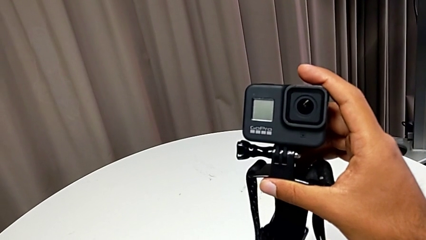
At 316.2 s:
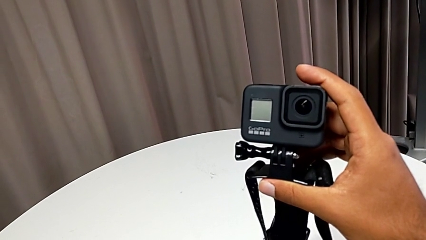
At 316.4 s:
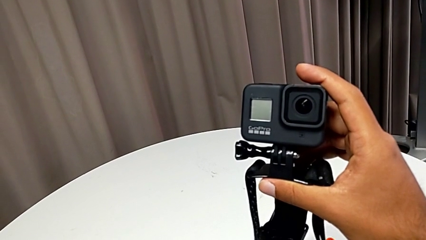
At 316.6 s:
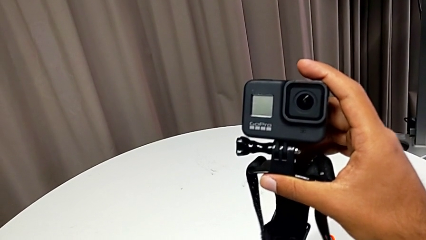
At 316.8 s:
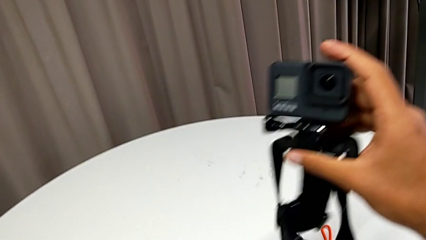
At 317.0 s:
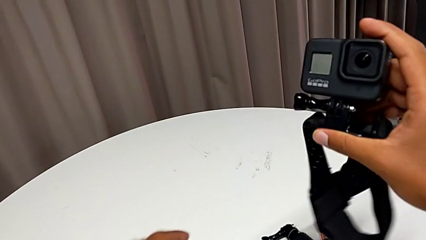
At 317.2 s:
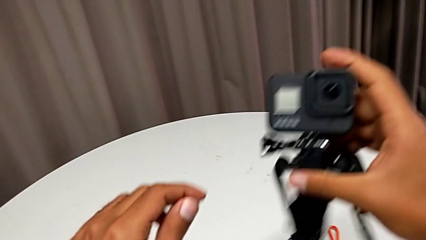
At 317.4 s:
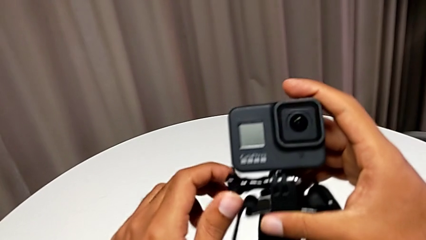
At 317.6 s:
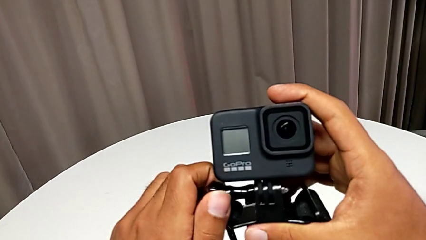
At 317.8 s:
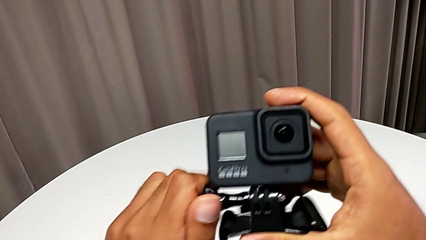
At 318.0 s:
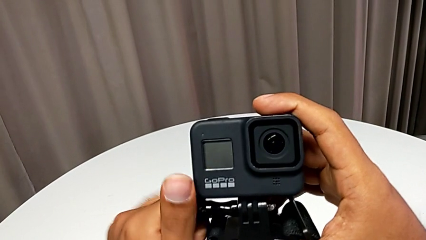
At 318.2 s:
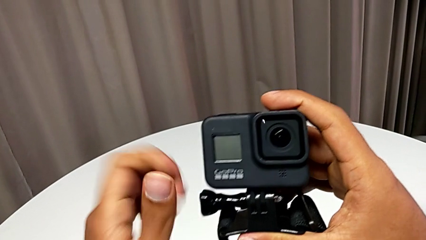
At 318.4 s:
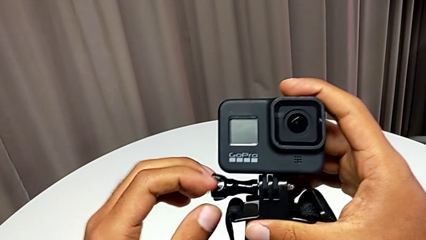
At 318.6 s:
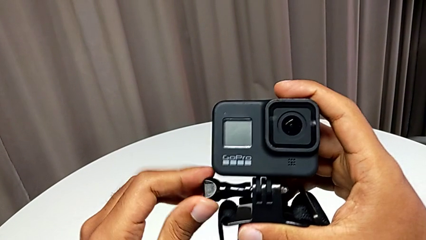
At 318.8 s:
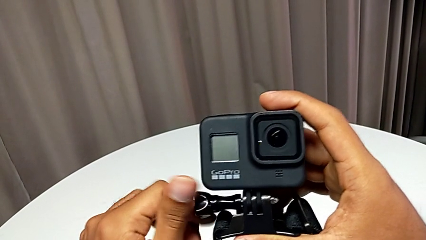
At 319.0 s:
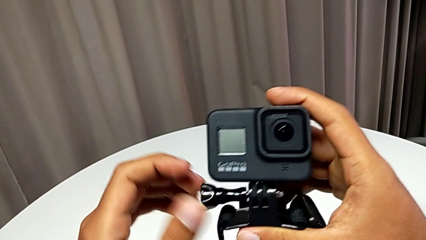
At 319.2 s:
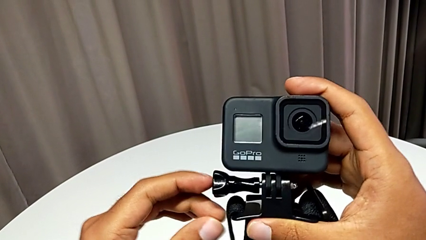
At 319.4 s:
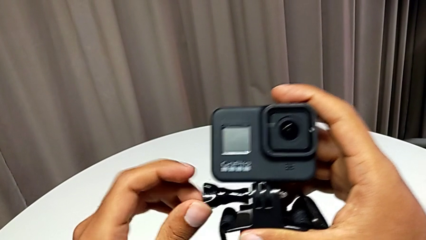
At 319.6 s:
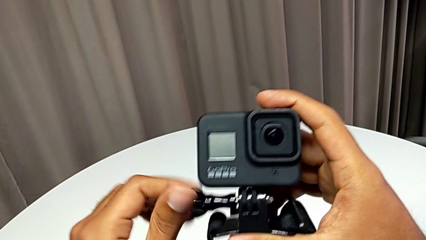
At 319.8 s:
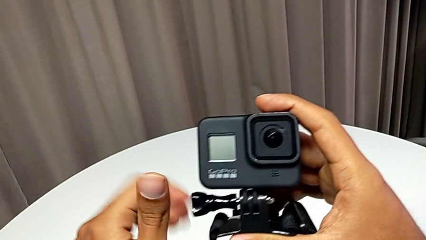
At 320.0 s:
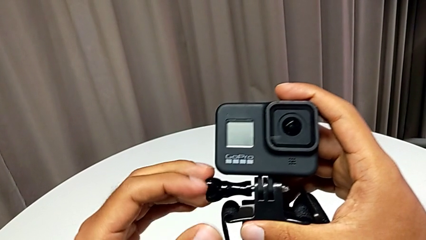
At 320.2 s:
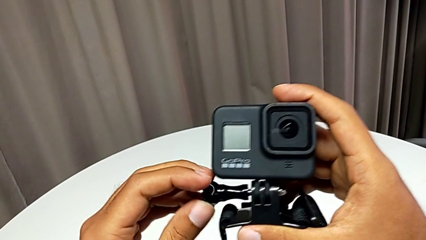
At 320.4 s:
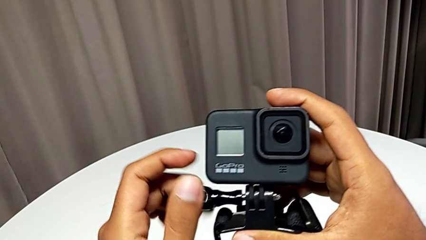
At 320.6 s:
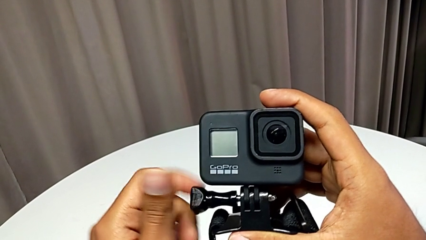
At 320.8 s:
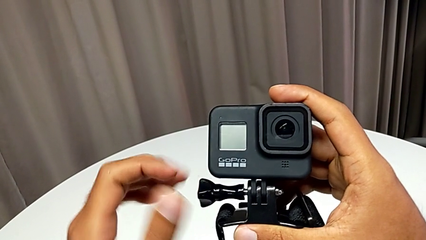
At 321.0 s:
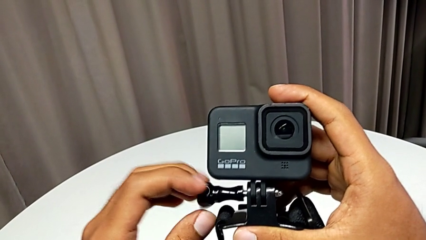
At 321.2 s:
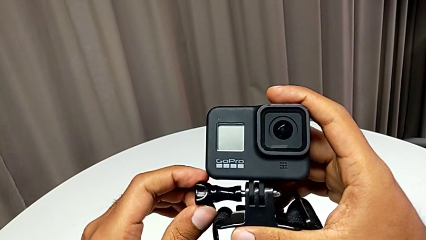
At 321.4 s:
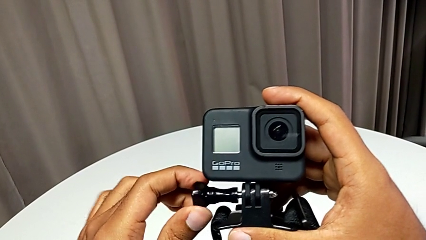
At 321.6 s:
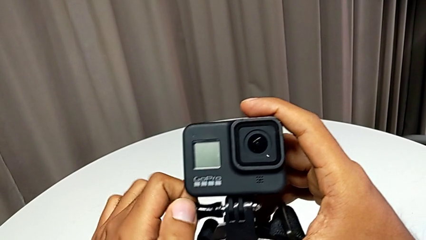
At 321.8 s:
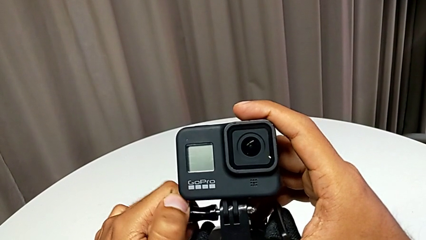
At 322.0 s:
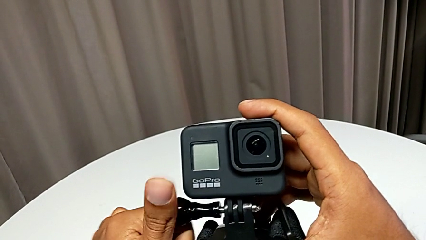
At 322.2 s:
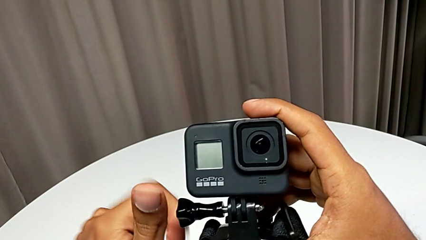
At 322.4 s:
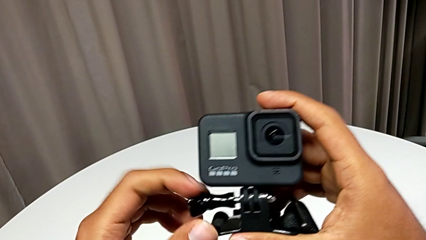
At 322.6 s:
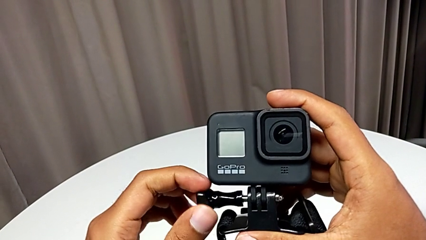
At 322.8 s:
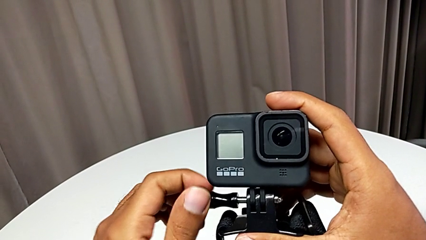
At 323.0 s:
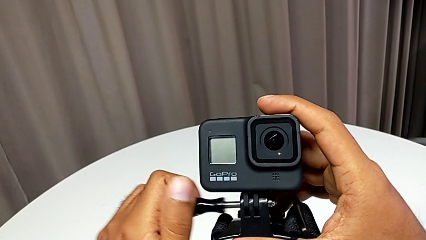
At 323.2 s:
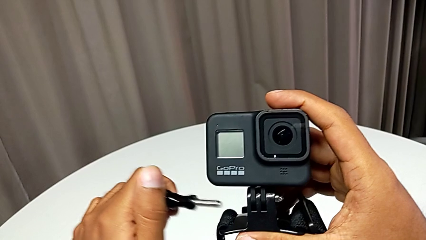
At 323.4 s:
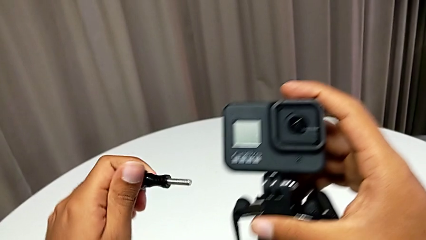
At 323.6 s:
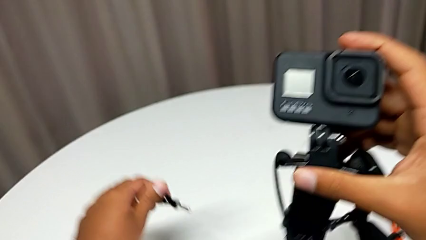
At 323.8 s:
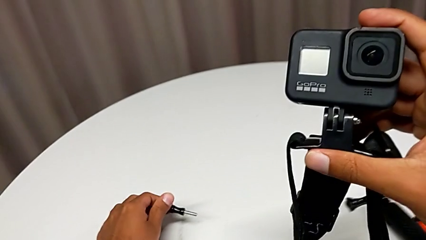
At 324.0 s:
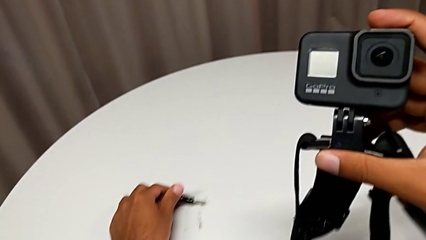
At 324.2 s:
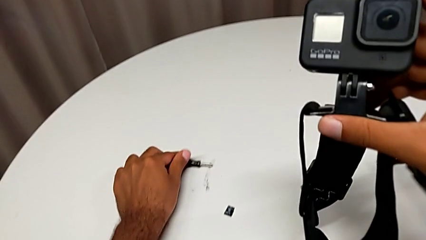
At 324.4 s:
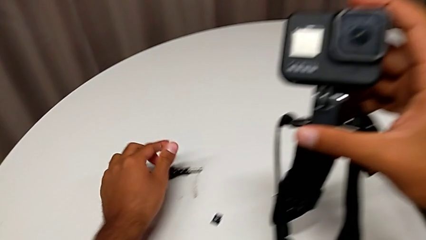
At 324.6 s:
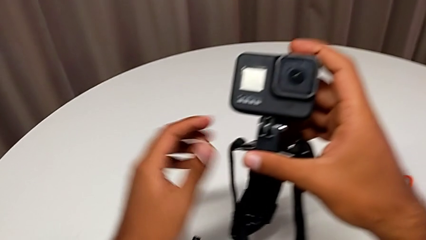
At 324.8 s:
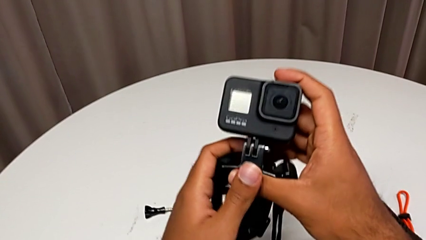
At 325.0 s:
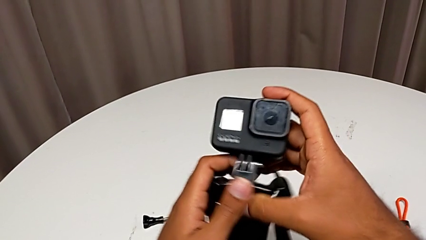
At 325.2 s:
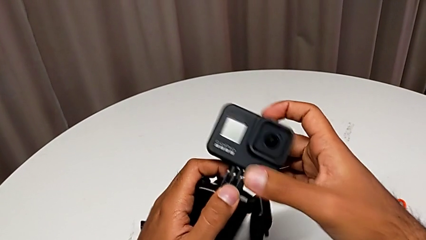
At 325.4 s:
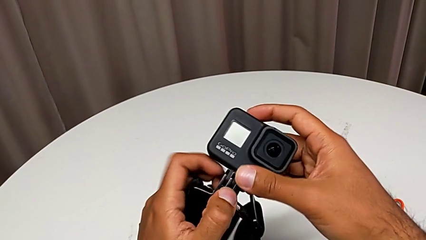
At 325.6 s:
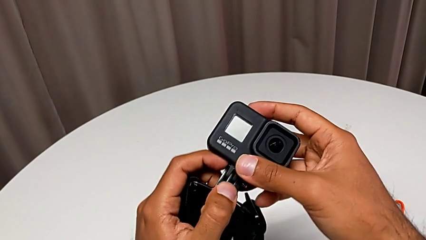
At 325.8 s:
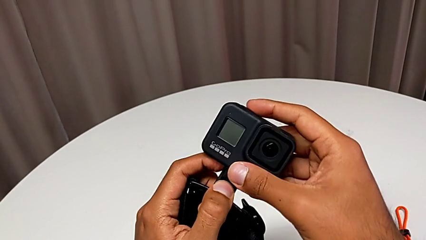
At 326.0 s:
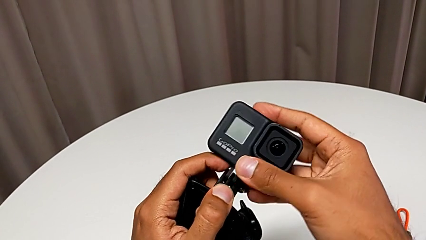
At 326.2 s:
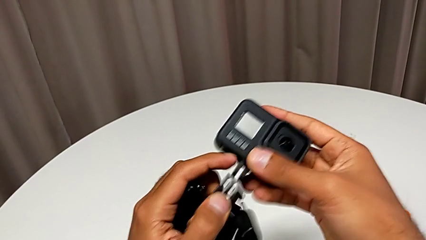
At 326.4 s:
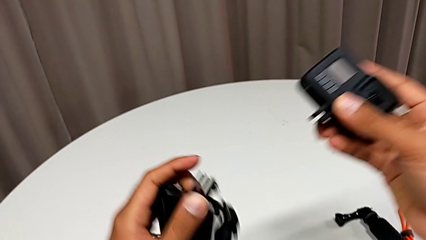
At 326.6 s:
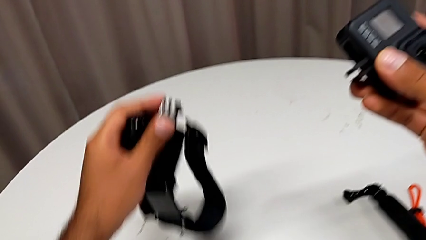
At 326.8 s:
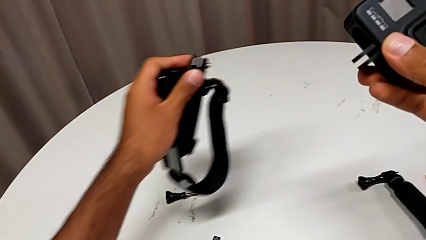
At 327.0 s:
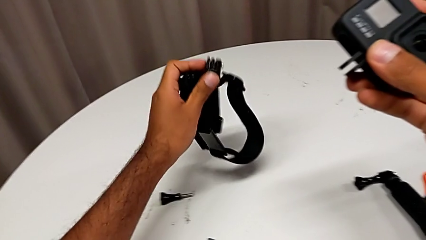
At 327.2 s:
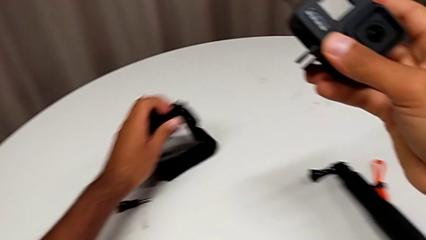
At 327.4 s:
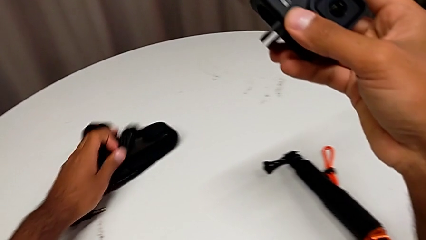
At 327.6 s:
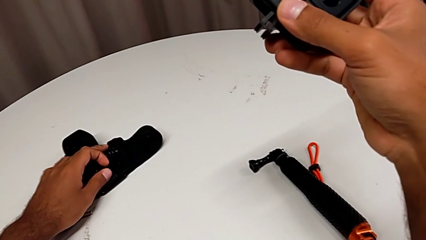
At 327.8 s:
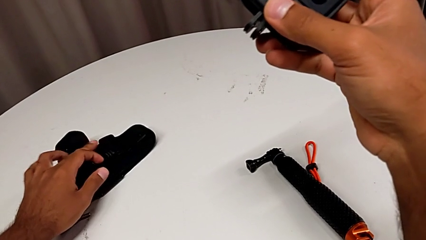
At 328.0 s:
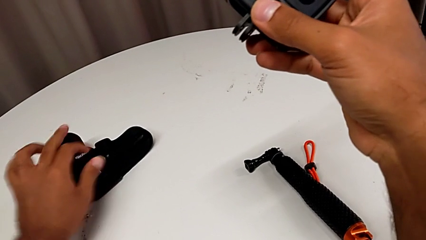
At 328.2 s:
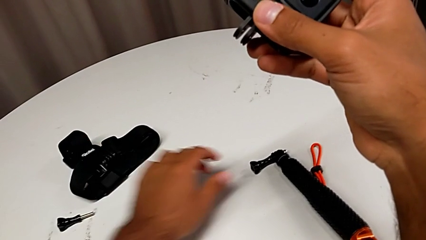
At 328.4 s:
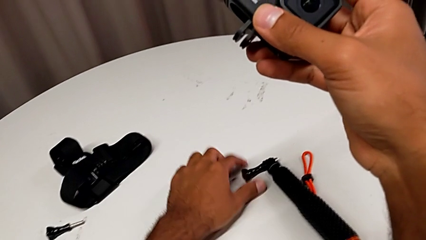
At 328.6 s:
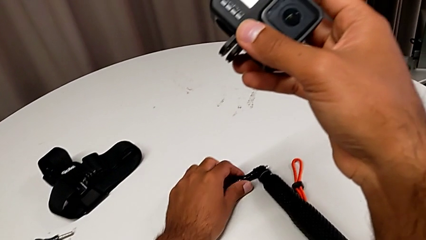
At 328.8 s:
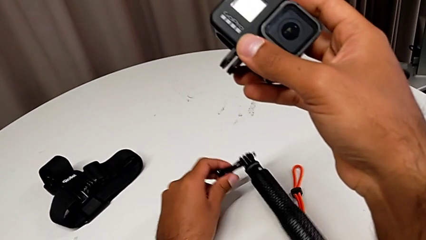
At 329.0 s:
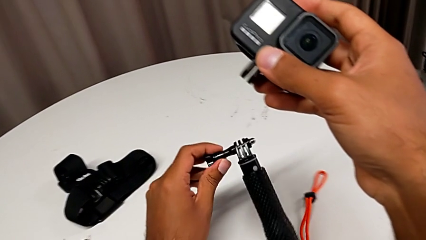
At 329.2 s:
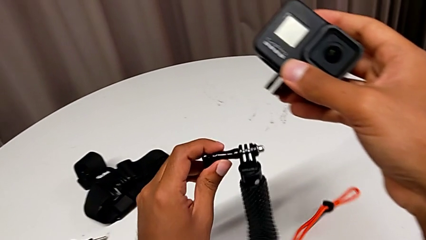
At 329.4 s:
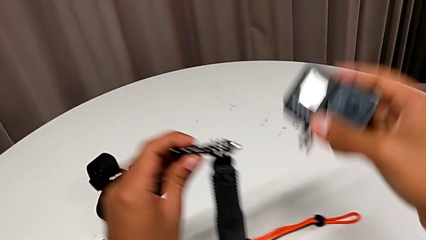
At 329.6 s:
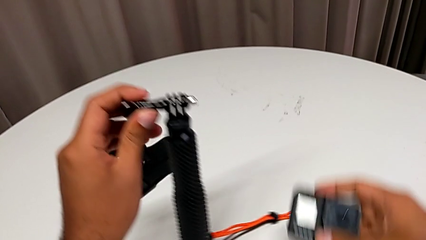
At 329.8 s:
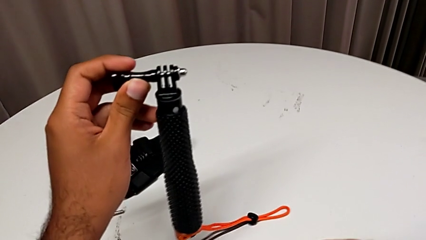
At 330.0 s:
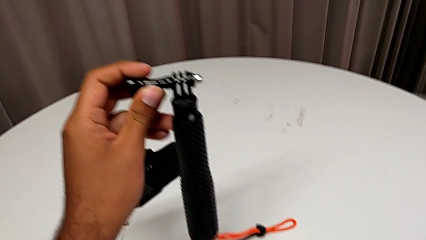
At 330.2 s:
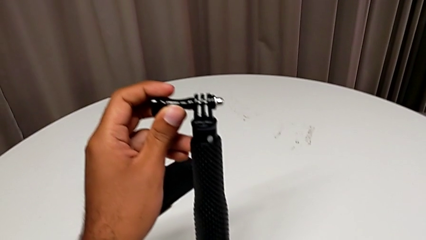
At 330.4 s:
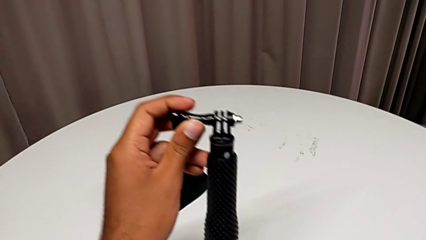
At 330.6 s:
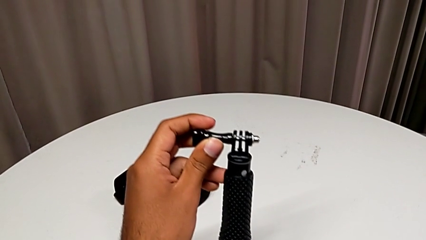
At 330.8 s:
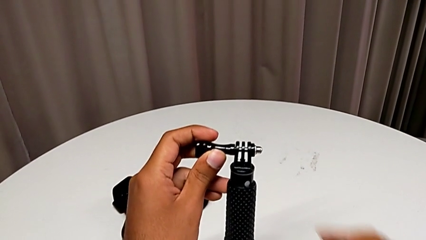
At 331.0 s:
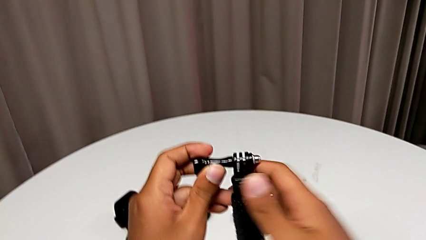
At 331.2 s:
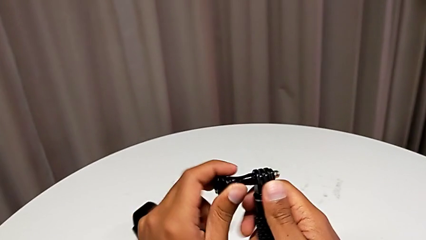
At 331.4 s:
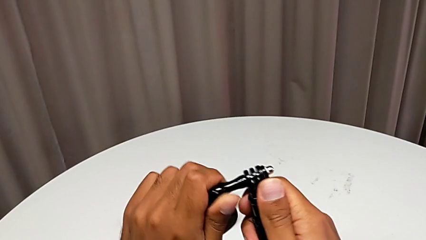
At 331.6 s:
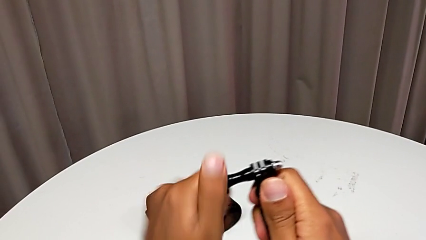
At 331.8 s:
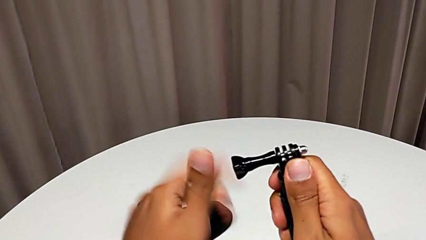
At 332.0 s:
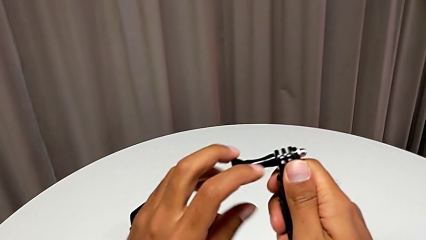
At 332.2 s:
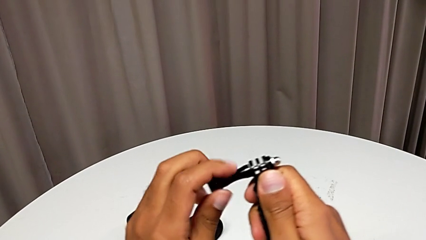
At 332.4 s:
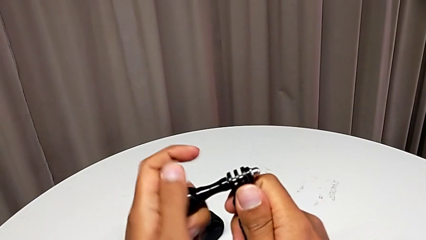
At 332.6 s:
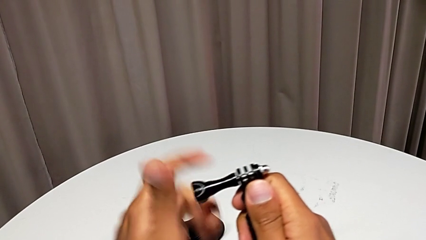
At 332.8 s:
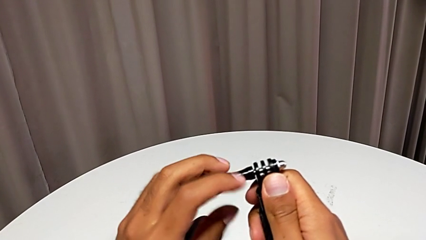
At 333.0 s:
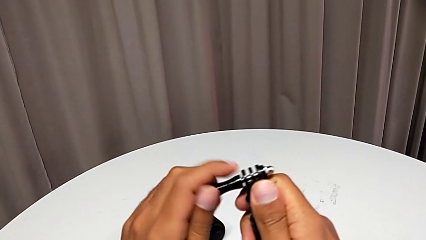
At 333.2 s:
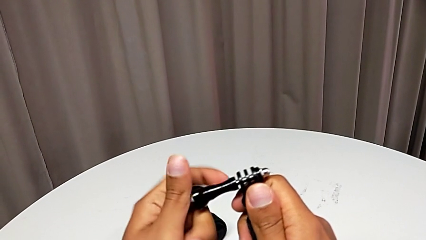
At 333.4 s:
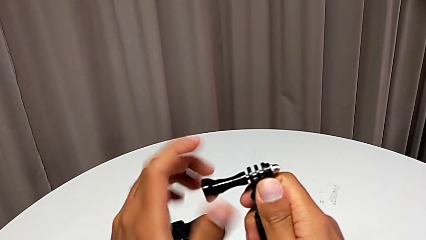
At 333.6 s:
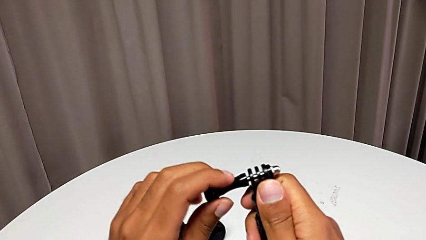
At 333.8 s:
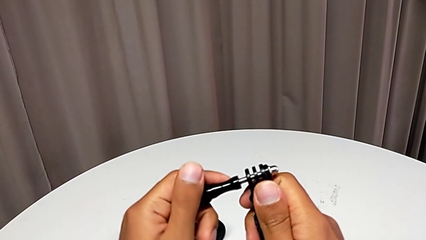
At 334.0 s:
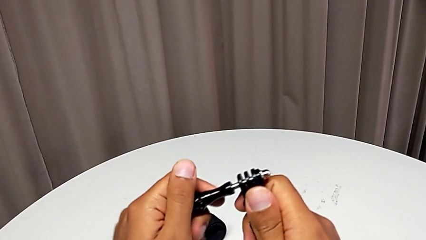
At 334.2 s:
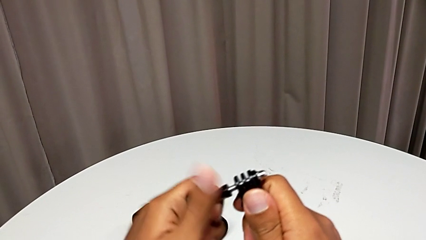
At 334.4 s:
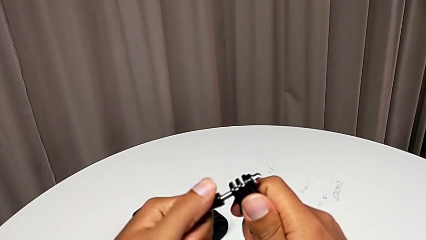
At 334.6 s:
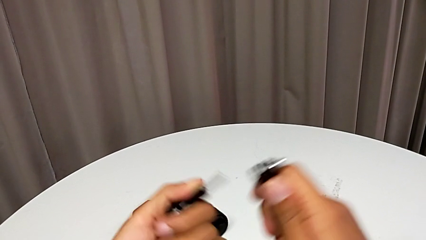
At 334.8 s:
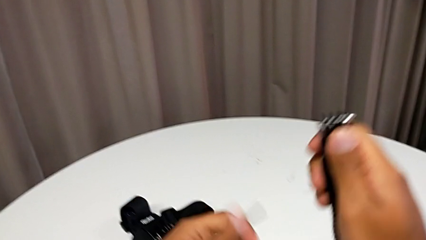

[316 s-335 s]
The camera wearer is exchanging the strap for a handheld grip. They unscrew the mounting peg, withdraw it and unscrew the handheld grip.
